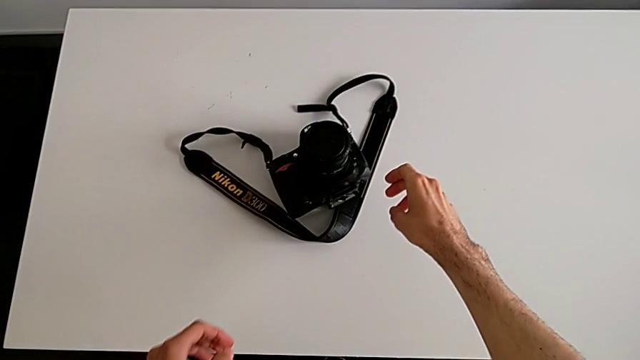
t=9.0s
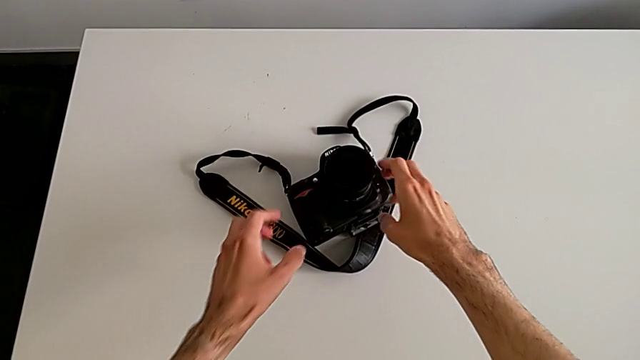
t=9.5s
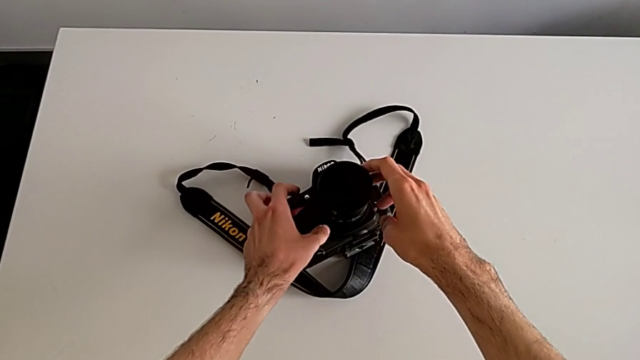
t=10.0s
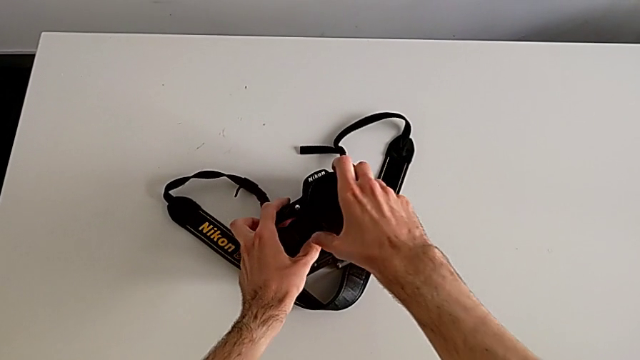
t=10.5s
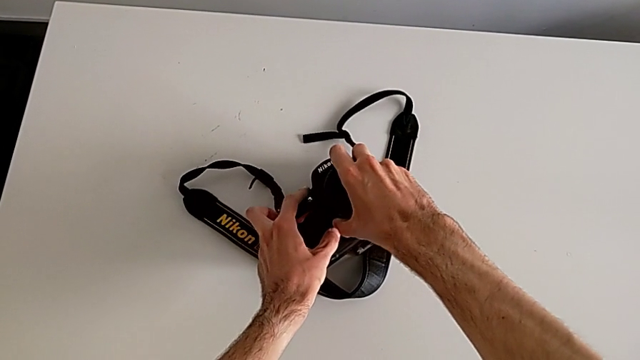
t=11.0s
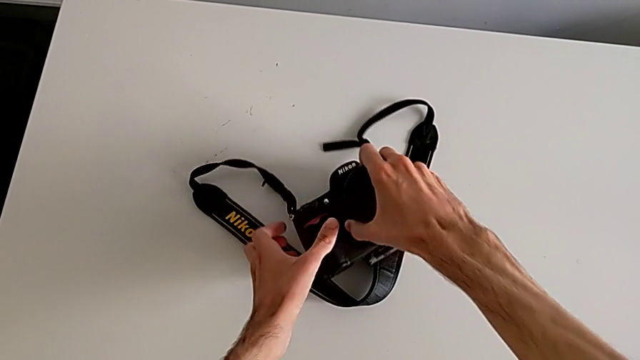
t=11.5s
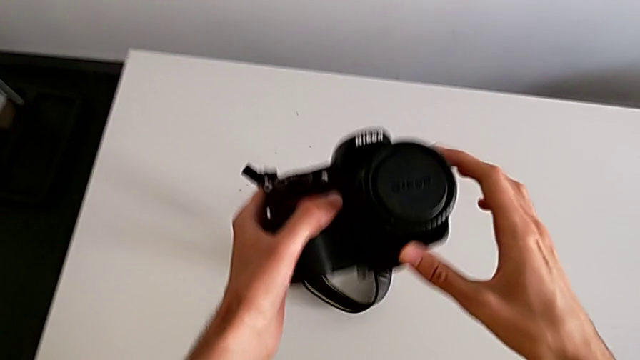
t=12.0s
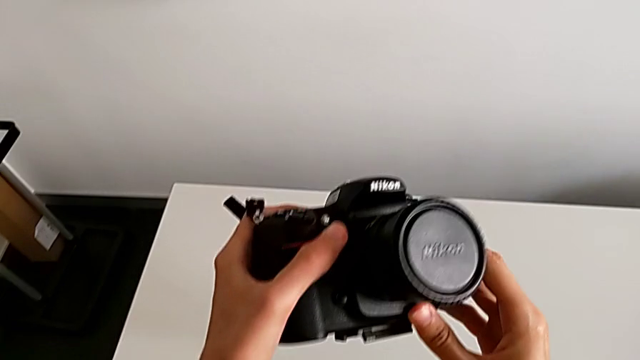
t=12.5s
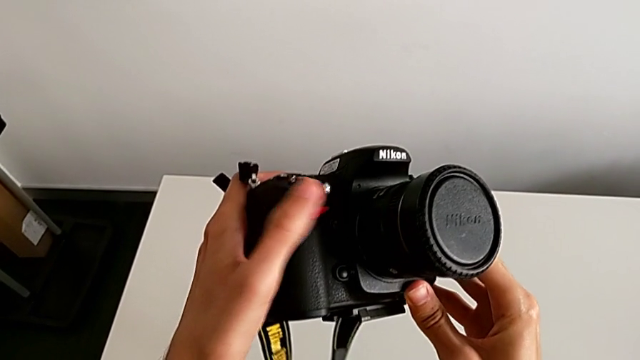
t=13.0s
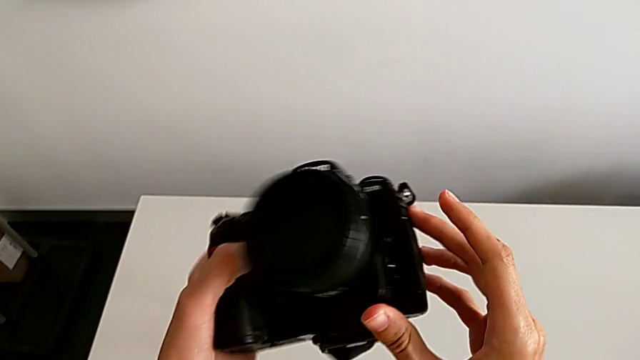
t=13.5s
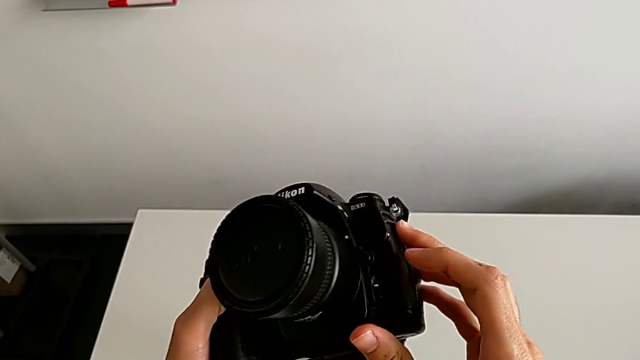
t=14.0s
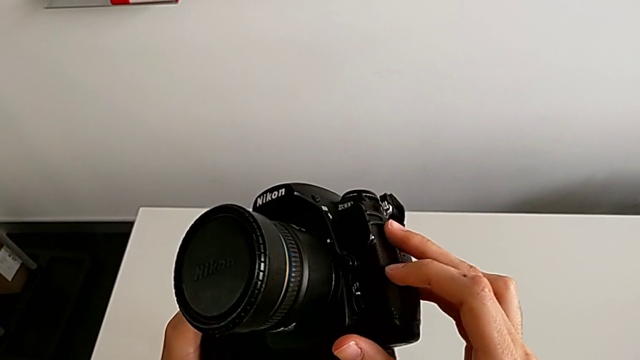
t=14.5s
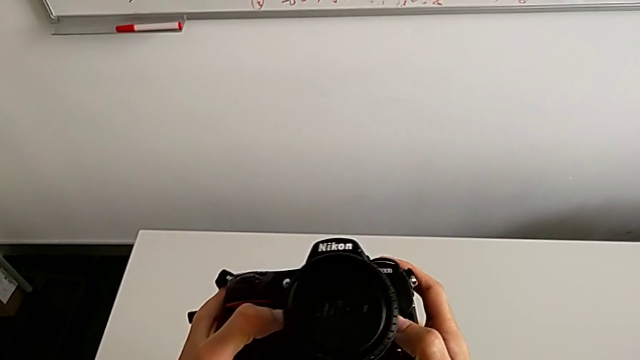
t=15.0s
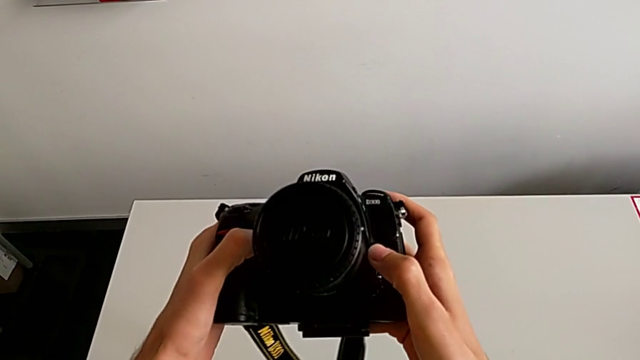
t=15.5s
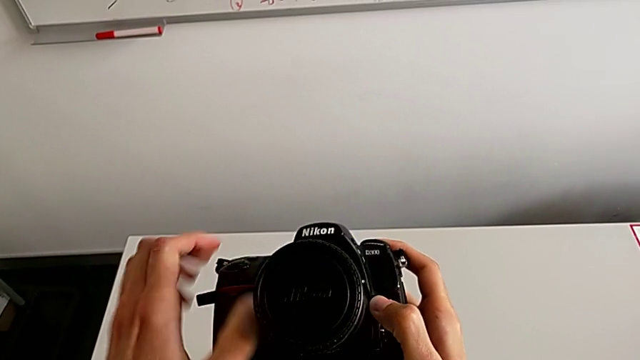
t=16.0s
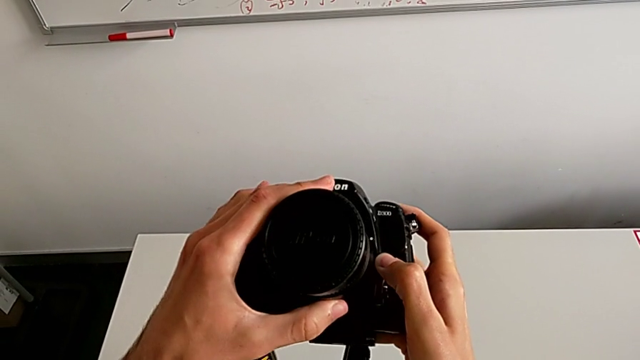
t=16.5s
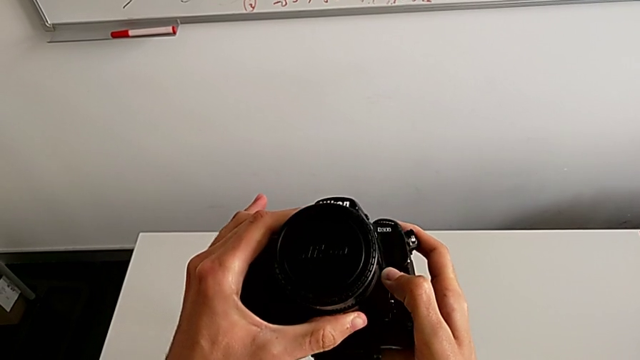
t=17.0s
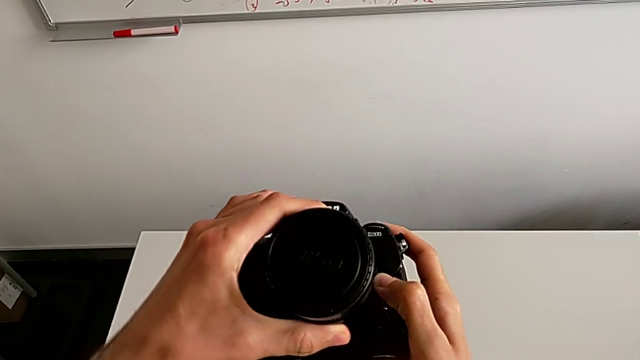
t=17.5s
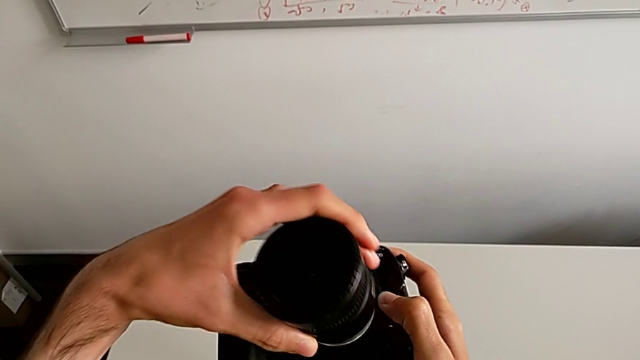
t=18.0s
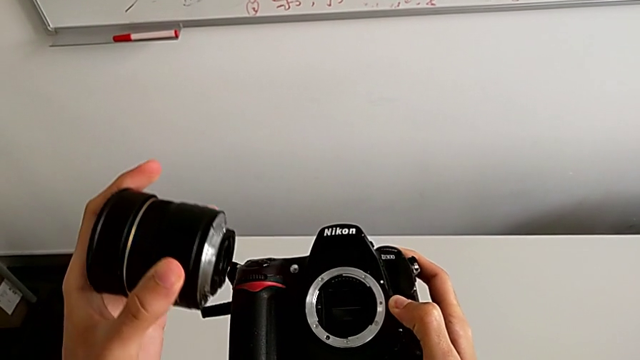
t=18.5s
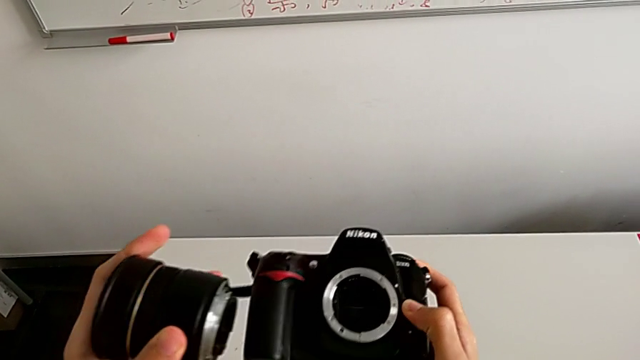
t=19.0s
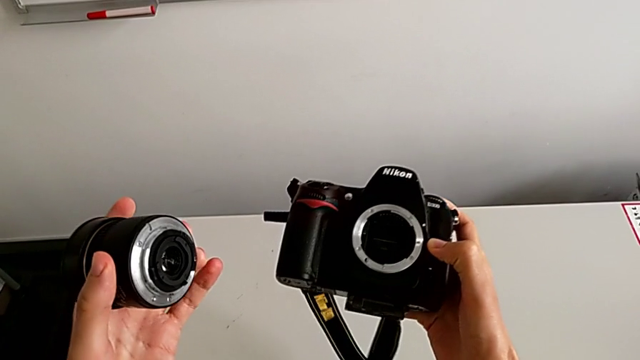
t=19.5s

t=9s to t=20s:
The camera wearer disassembles the lens of the DSLR. They grab the DSLR, inspect it, grab the lens, press the release button, rotate the lens and withdraw it.

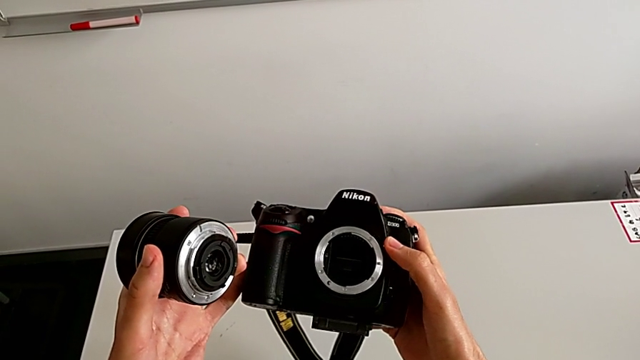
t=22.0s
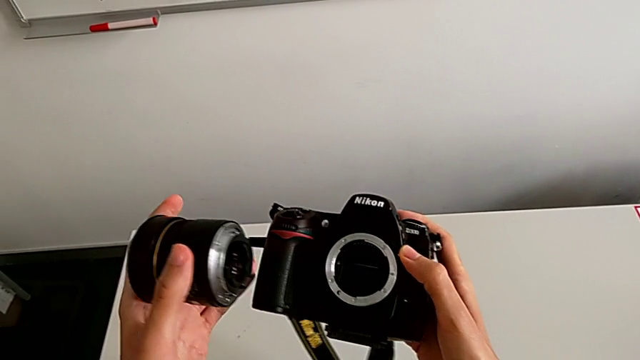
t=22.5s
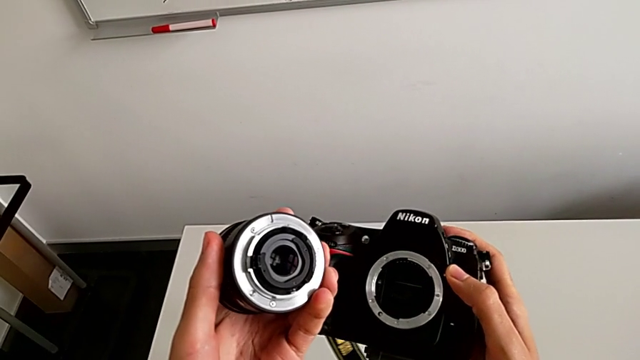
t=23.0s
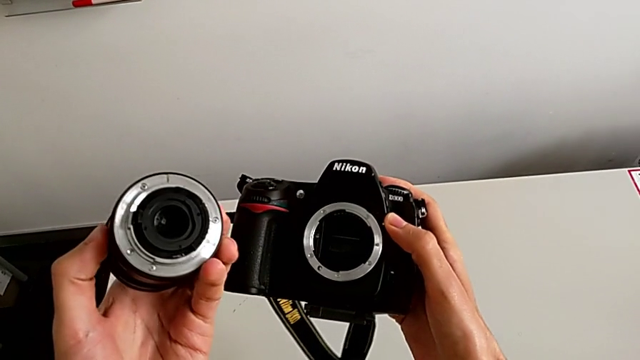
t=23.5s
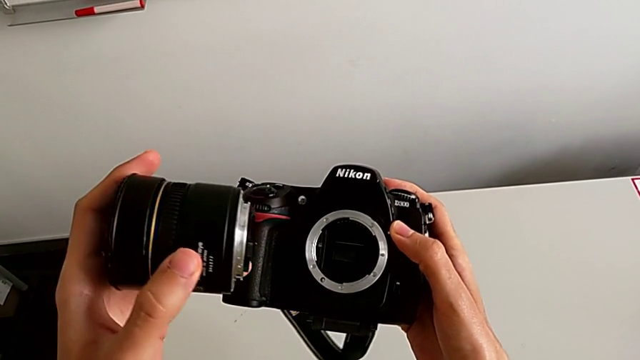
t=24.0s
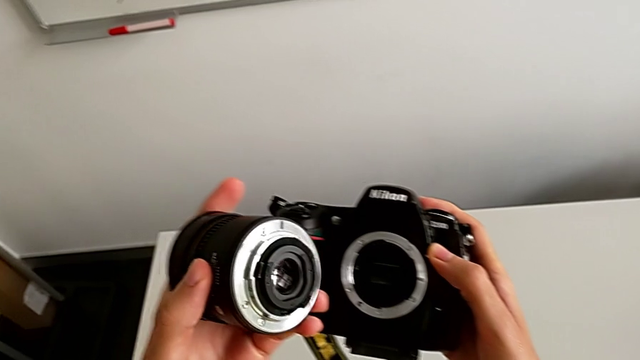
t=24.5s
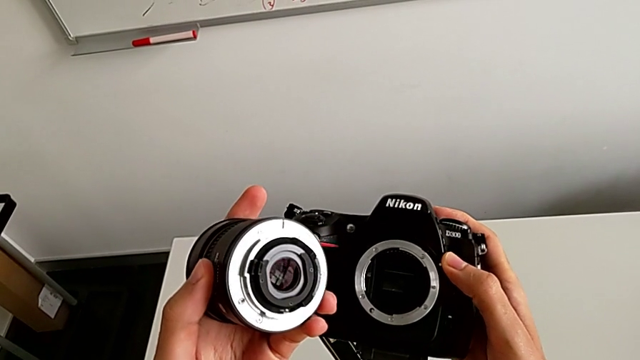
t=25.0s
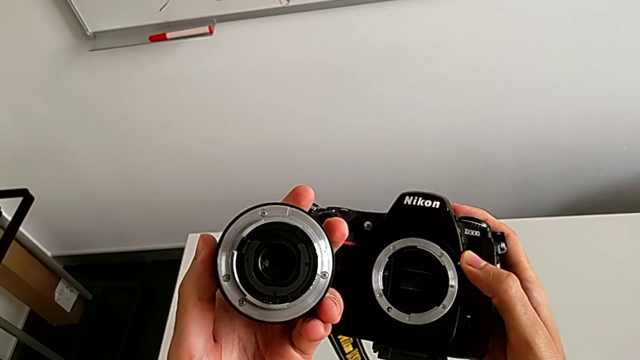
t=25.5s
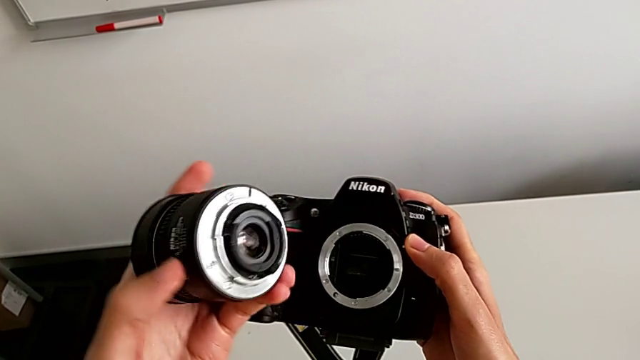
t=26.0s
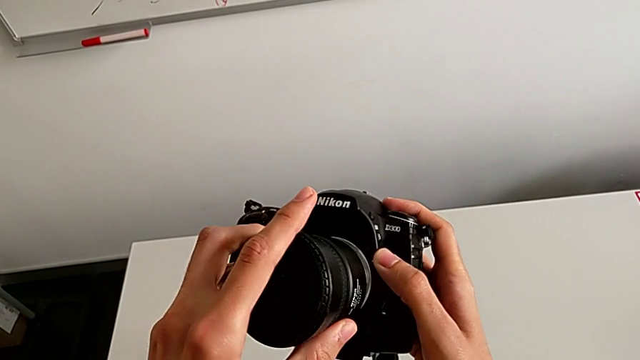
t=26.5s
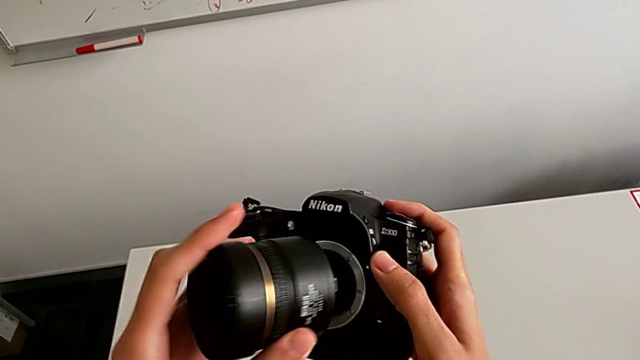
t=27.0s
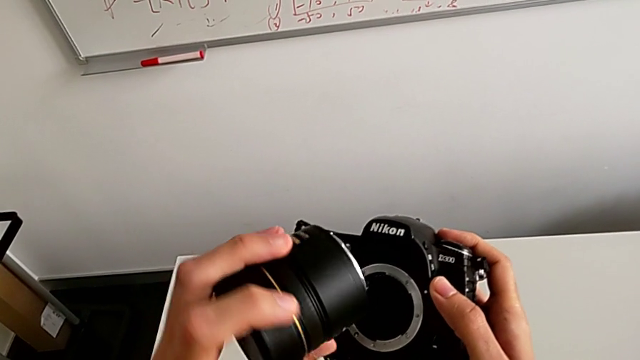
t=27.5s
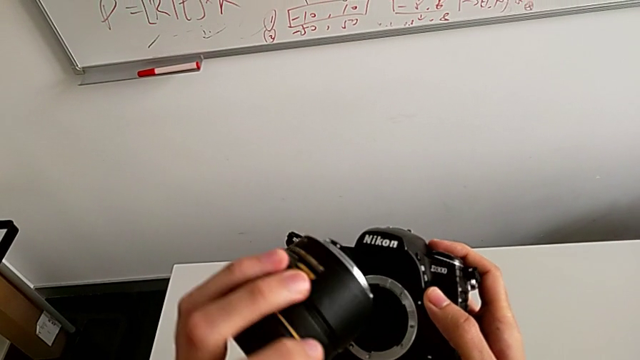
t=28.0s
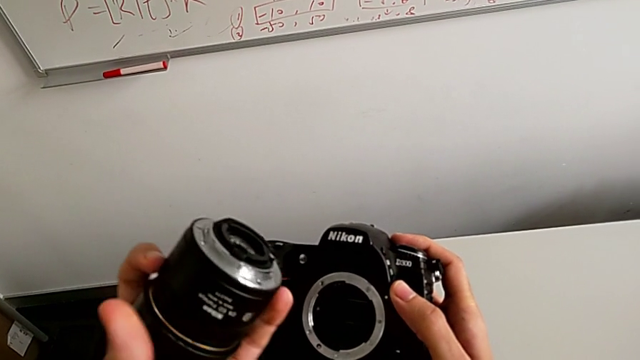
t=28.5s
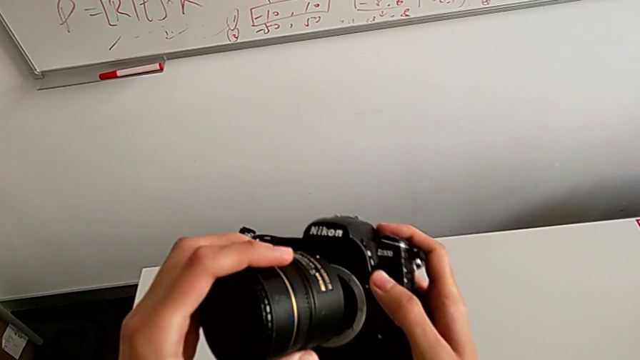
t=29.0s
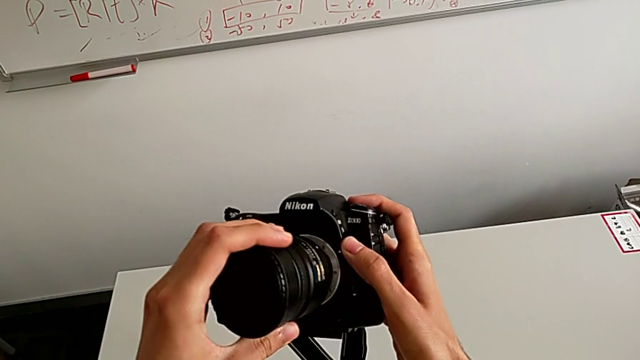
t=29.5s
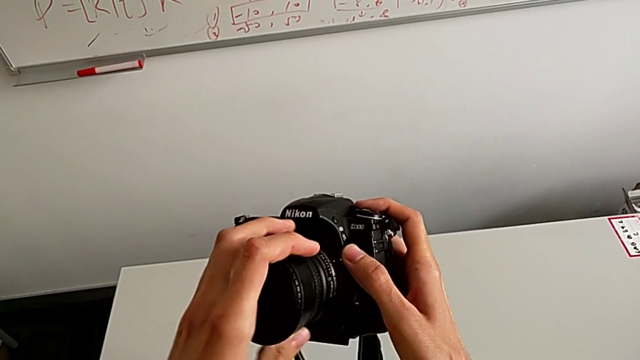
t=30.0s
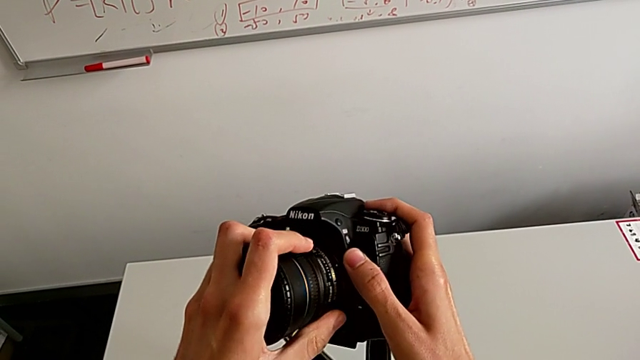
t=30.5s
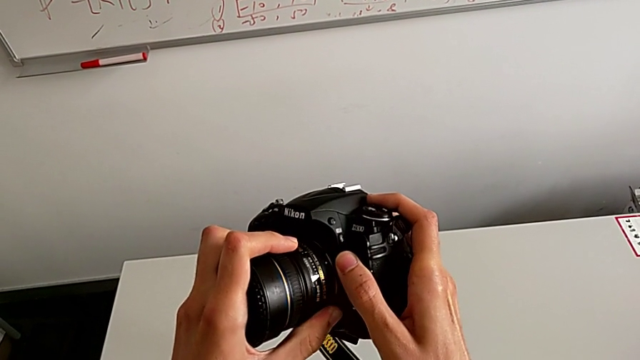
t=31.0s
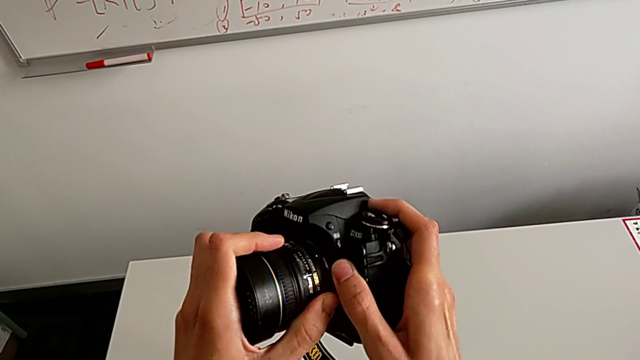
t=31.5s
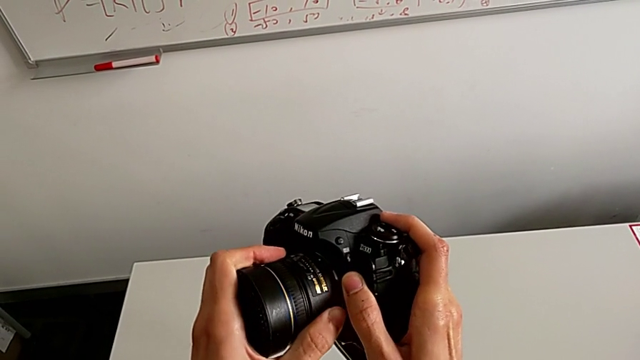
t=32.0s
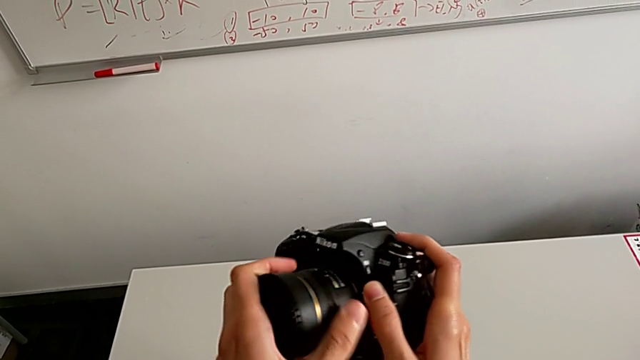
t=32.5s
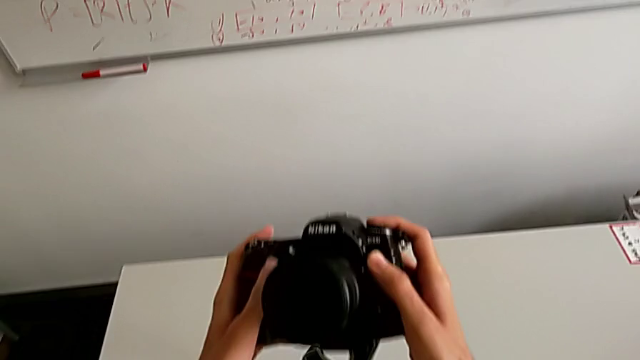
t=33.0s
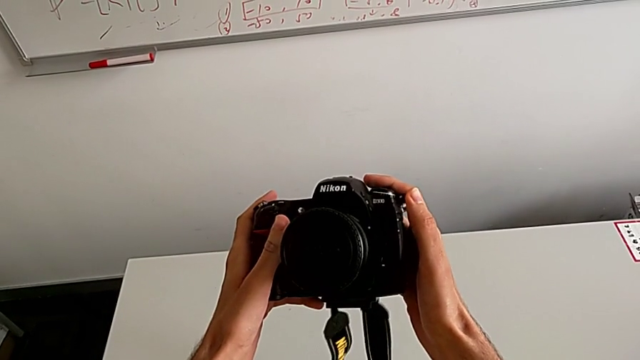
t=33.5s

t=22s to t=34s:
The camera wearer assembles the lens. They inspect the lens, wrongly insert it on the wrong side, inspect it, insert it, turn it and inspect it.
